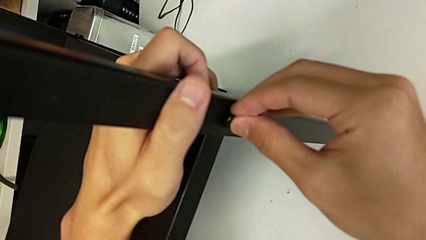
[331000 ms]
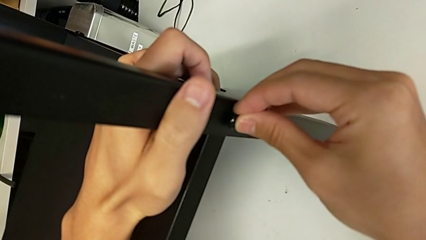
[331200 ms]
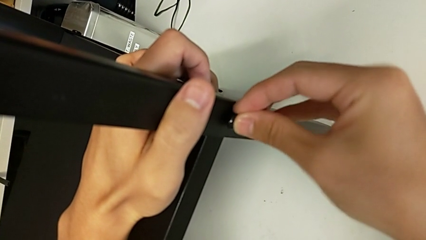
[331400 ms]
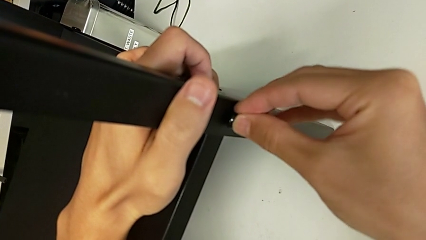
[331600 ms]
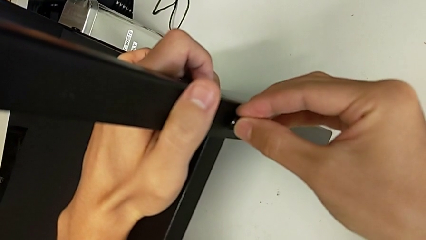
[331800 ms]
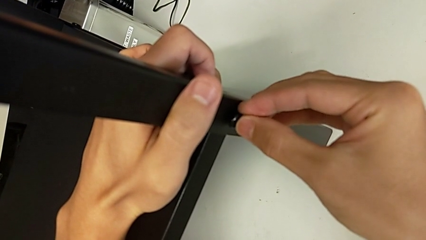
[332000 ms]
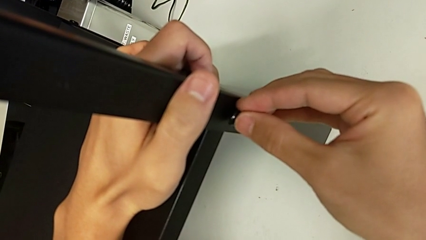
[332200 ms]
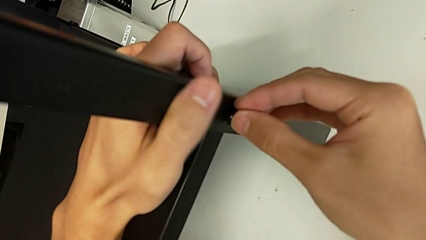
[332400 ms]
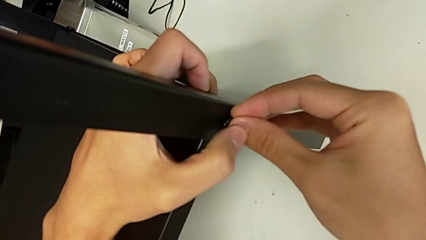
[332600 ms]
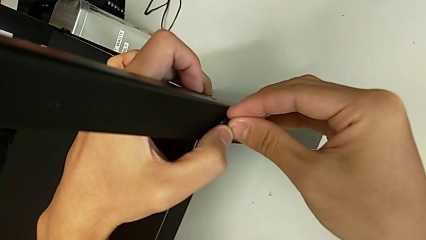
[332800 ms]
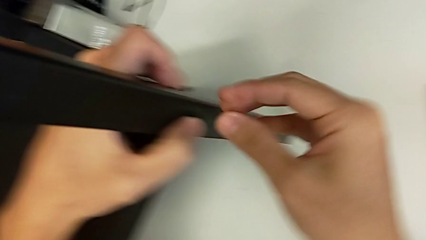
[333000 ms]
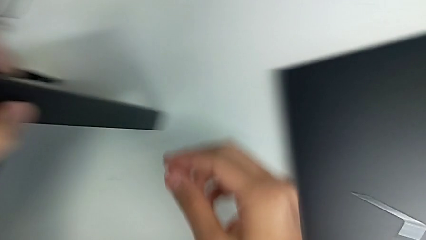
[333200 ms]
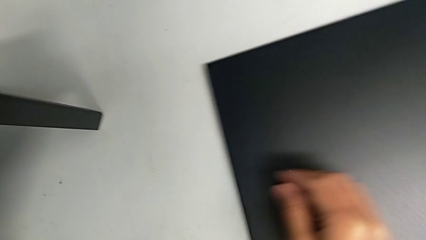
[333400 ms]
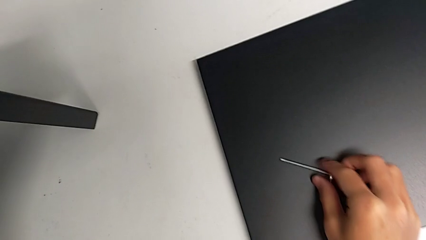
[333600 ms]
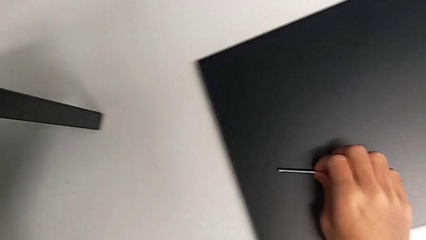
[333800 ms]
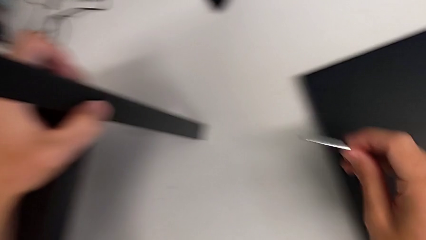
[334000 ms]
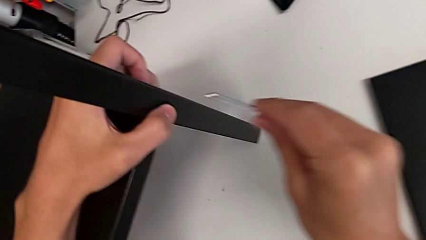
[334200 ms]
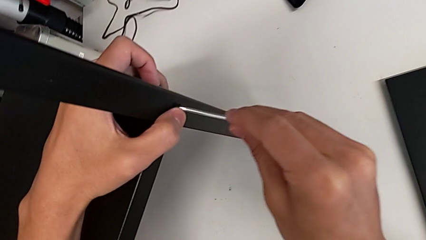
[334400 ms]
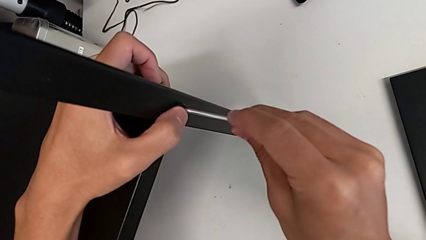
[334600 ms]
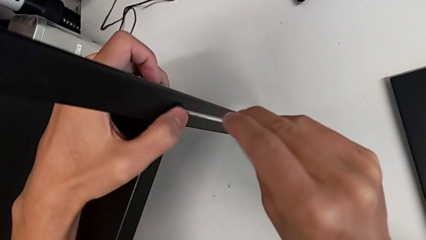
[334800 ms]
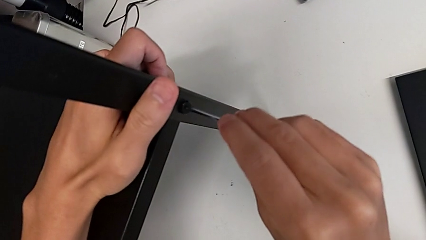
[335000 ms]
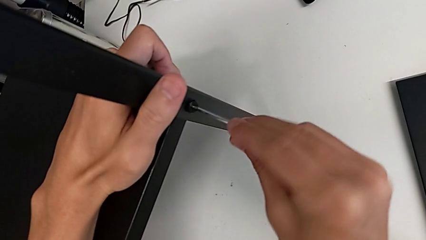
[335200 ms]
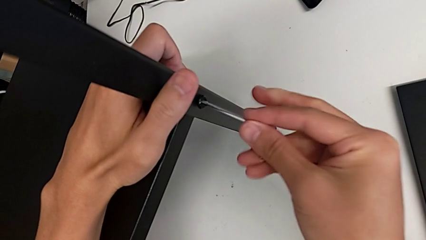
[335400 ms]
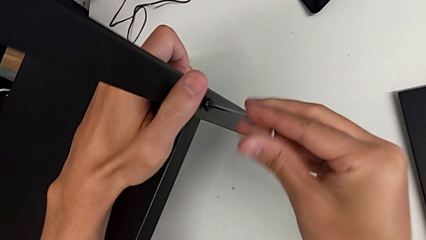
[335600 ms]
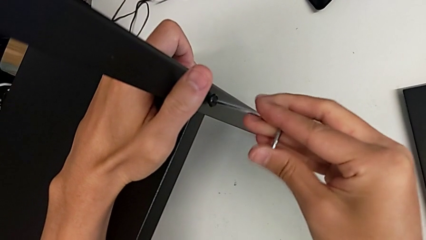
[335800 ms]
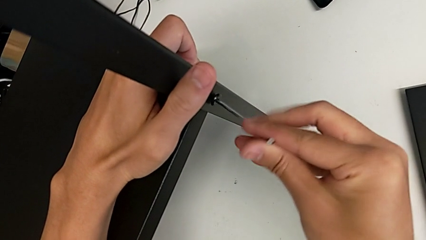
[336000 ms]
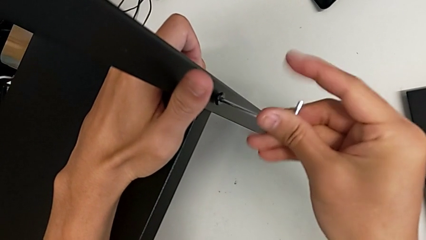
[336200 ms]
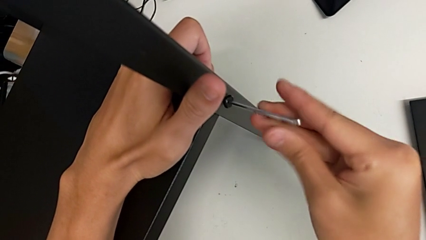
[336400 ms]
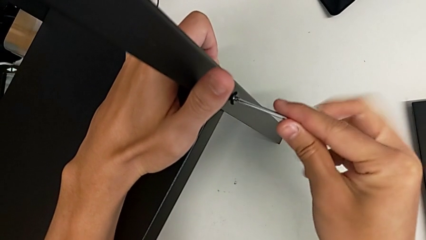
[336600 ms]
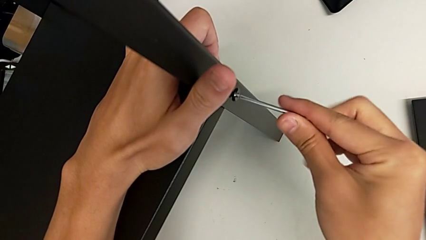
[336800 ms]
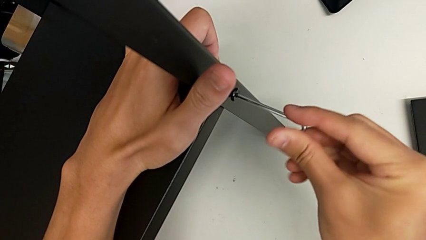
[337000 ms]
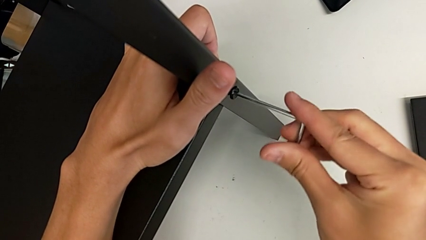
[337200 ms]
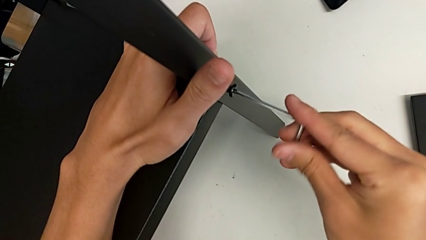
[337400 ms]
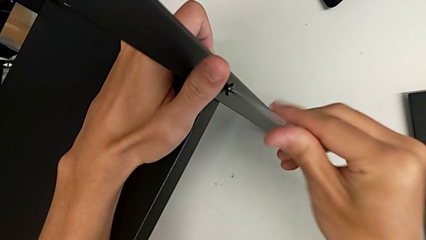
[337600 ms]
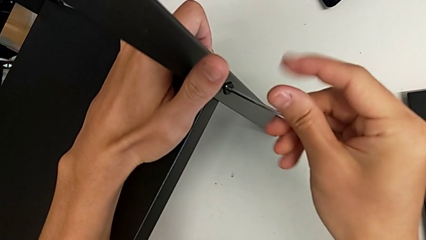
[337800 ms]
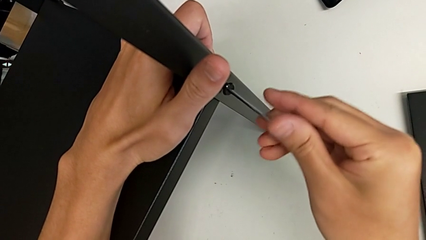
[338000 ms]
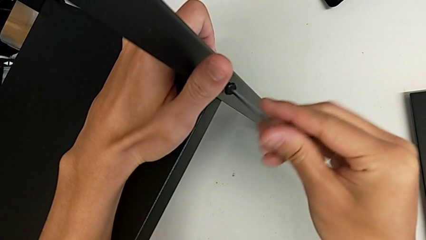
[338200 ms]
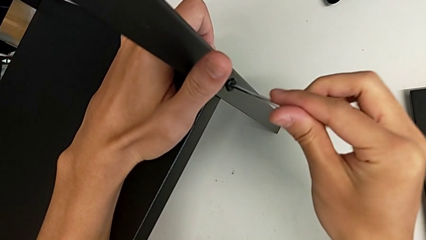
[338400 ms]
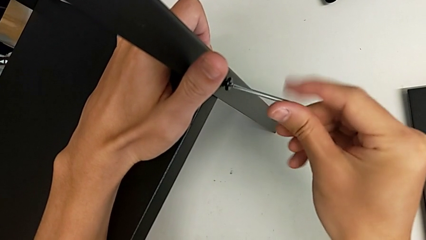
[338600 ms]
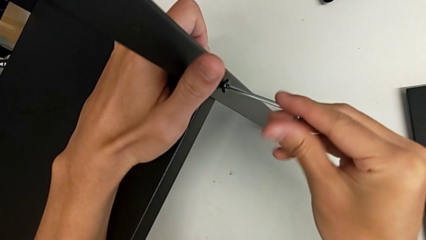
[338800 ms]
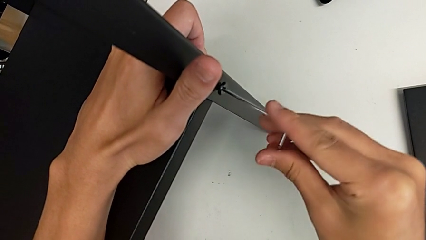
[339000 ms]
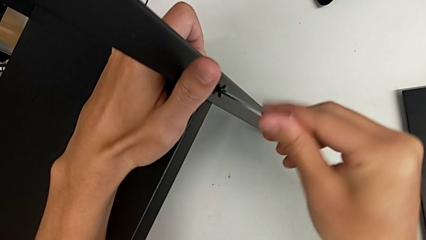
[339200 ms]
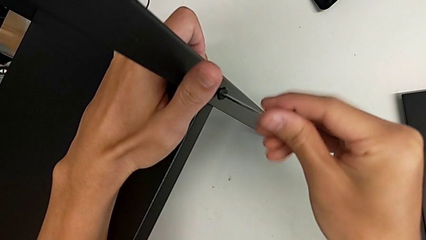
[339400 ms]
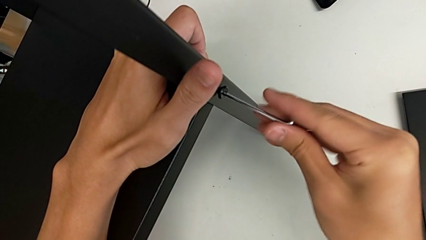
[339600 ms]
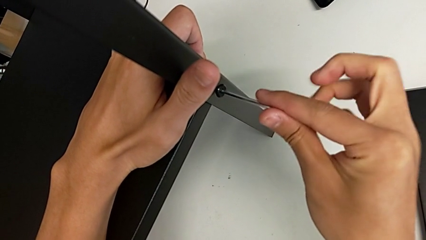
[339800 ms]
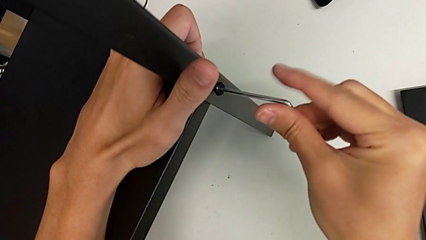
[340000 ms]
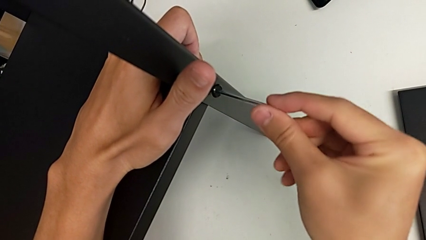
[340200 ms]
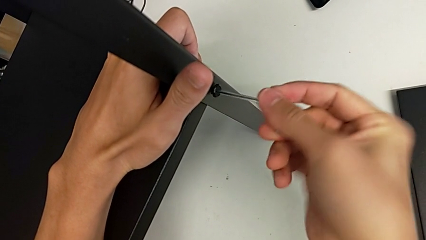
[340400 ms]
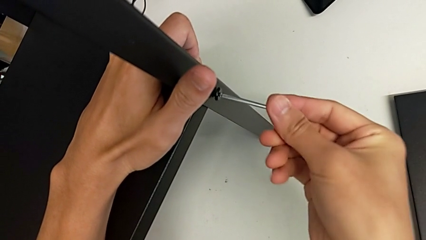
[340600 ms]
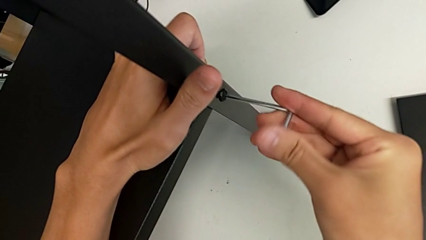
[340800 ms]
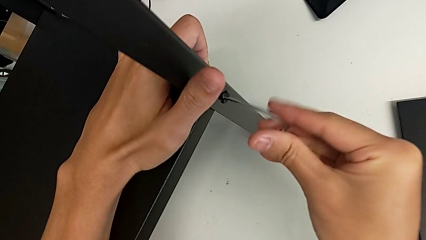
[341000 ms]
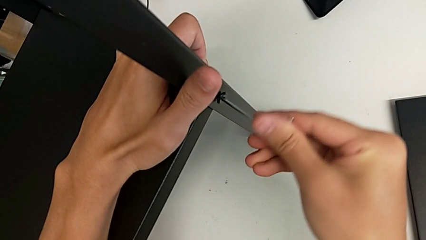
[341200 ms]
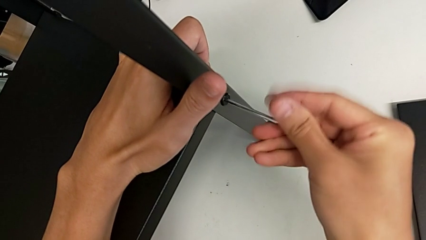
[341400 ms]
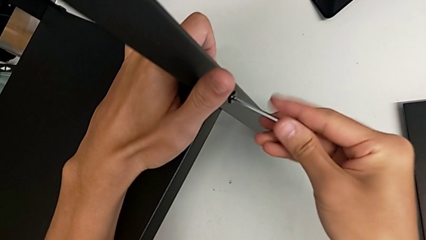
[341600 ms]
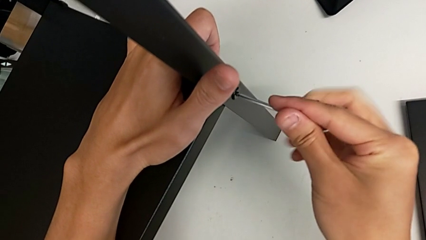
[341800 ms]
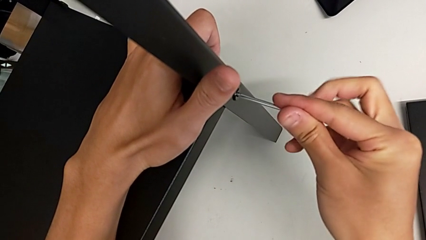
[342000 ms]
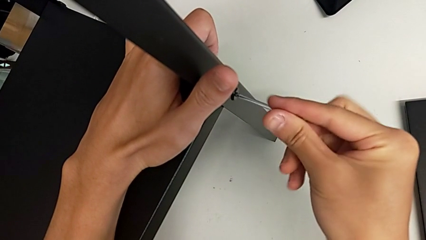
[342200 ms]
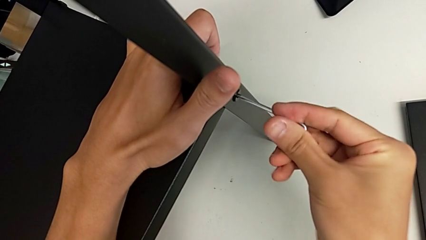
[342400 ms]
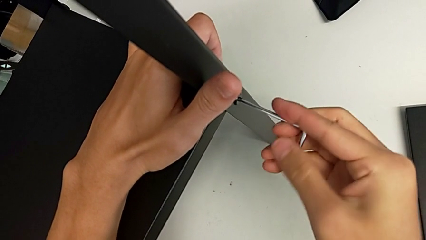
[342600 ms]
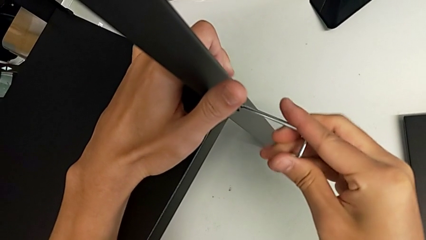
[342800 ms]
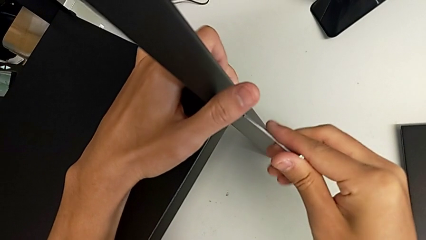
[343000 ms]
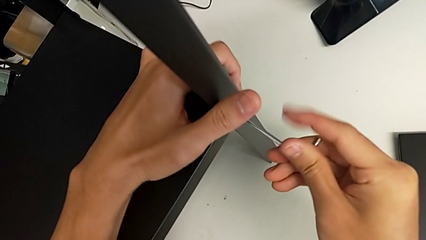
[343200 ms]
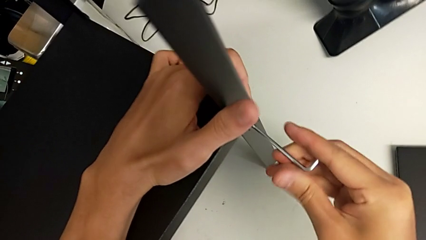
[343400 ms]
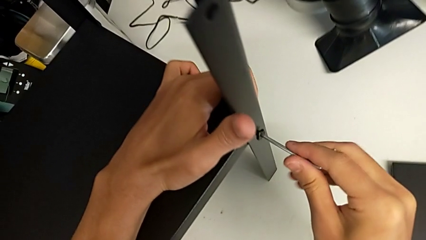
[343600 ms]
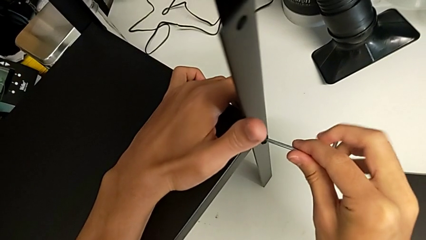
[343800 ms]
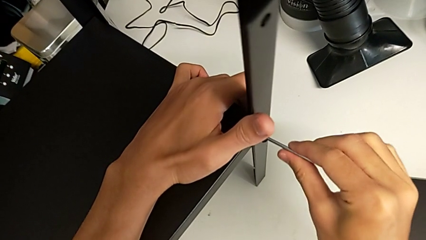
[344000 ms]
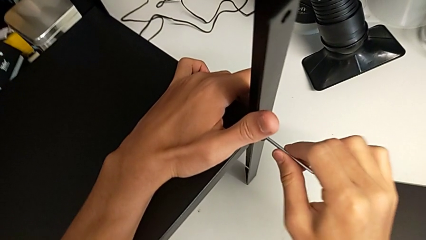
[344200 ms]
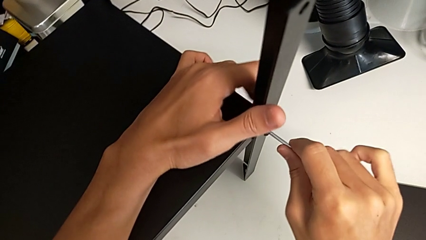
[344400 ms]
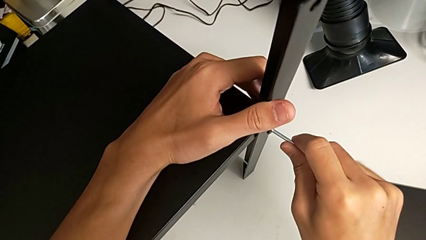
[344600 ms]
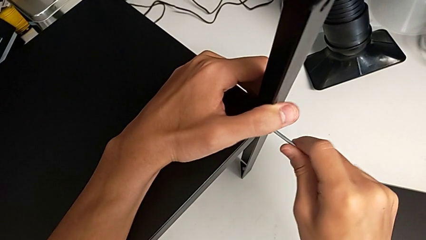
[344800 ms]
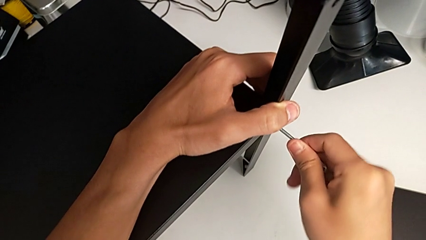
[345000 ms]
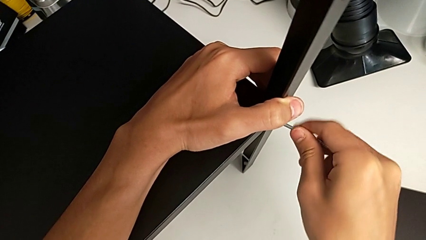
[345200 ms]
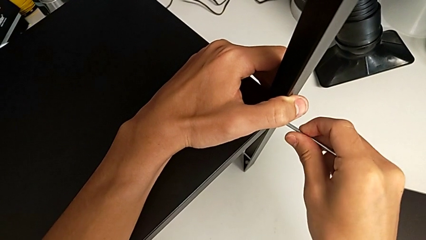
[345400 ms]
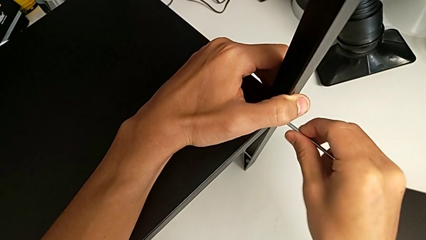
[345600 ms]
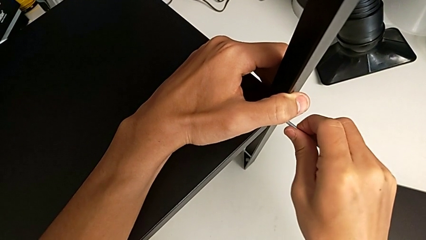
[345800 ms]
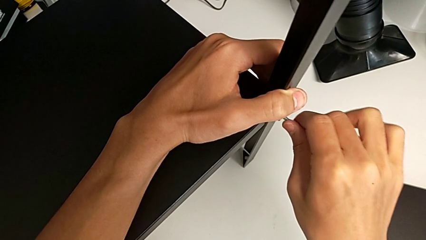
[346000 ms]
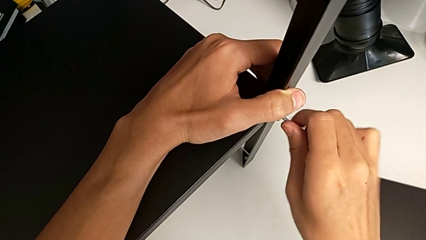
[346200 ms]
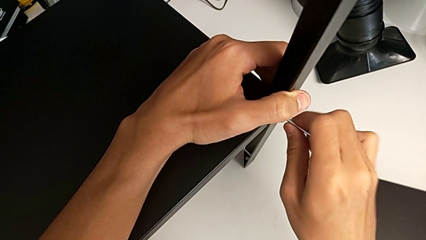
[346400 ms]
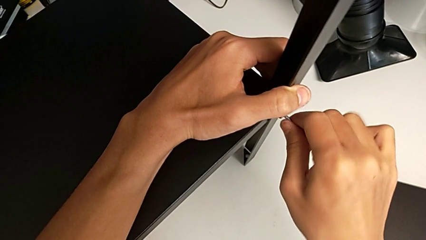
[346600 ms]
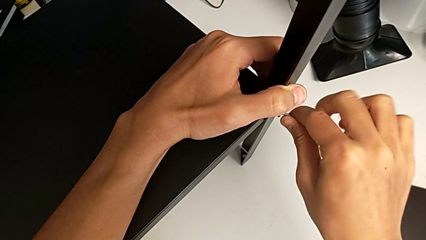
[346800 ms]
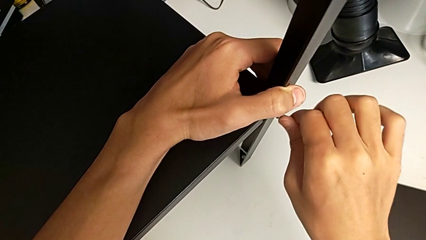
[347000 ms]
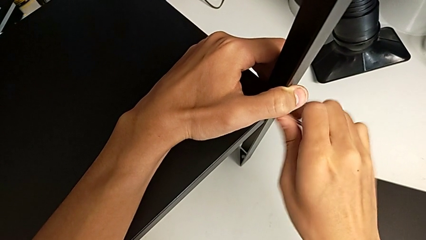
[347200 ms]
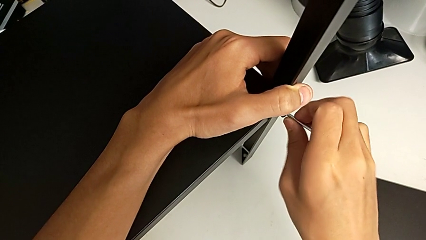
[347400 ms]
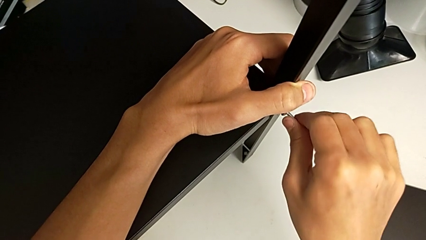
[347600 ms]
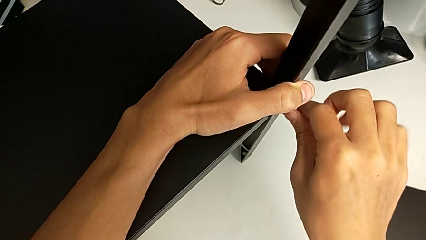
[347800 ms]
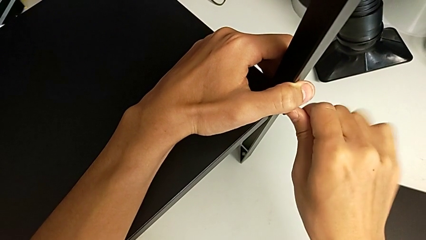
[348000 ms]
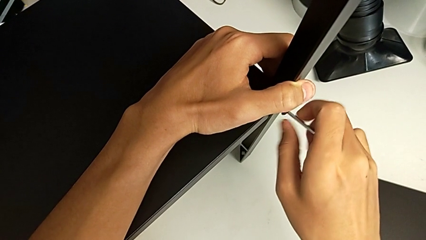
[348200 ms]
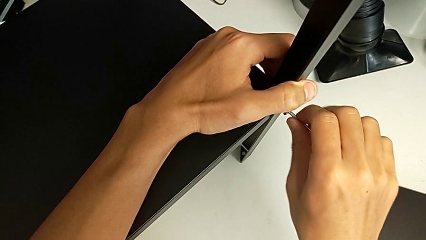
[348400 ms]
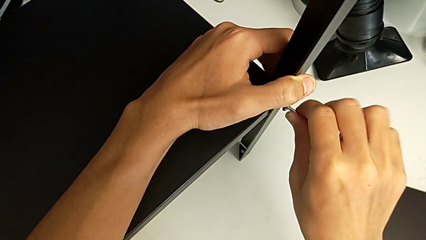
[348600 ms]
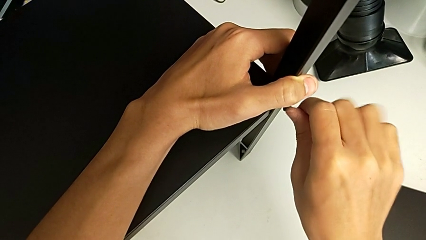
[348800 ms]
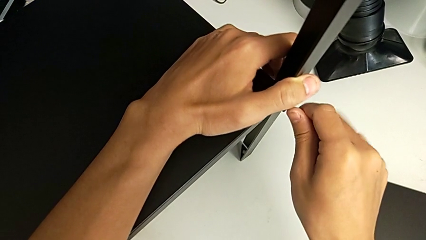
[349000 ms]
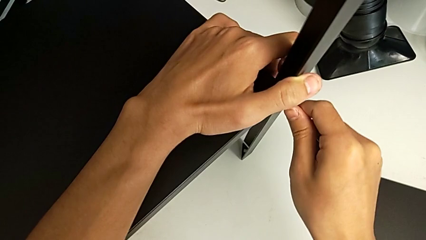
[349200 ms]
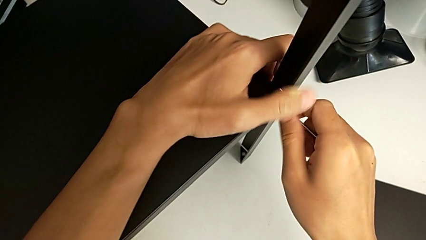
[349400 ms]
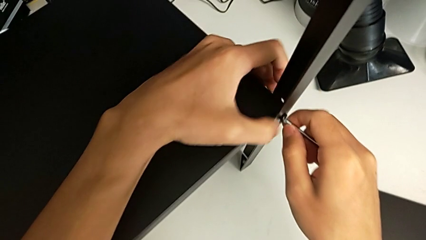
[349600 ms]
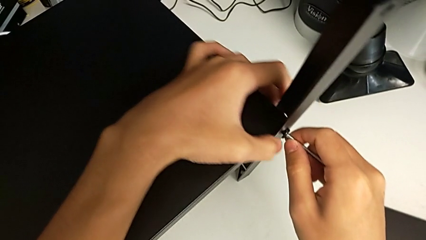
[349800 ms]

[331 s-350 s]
The camera wearer is screwing the fourth leg onto the shelf. They insert the hex socket head, grab the Allen wrench, insert it and begin to screw the hex socket head.
